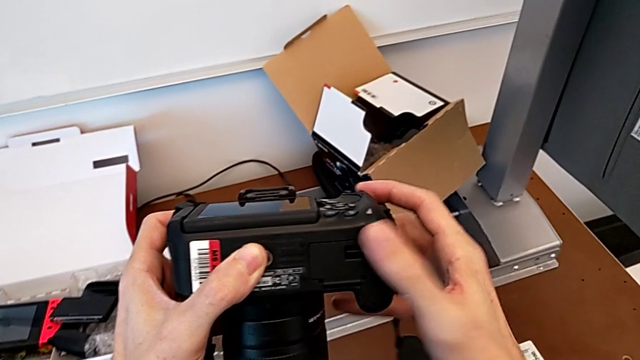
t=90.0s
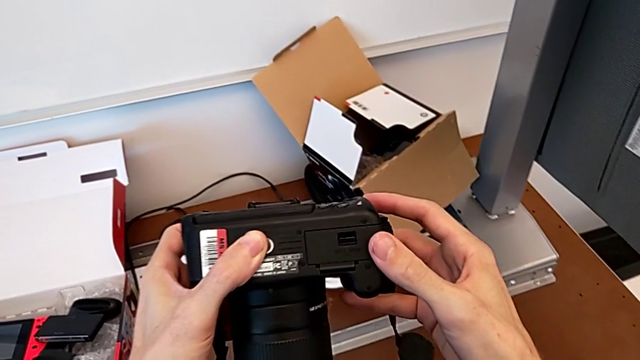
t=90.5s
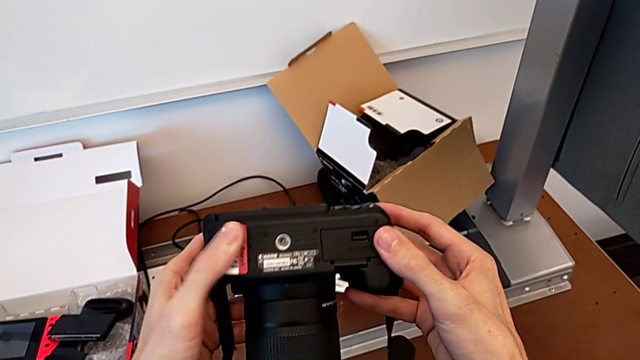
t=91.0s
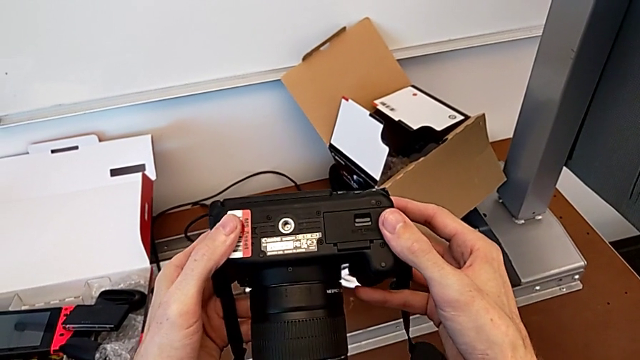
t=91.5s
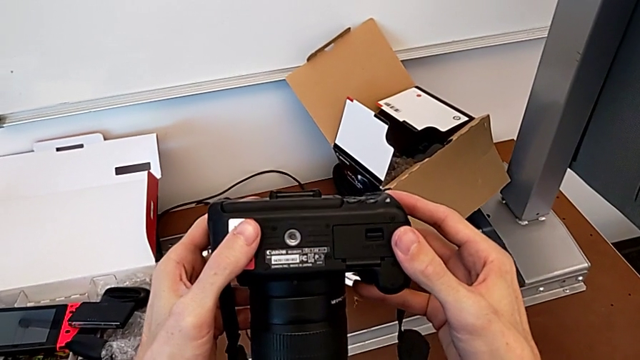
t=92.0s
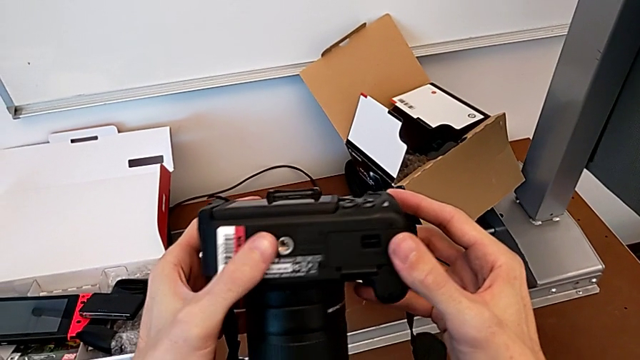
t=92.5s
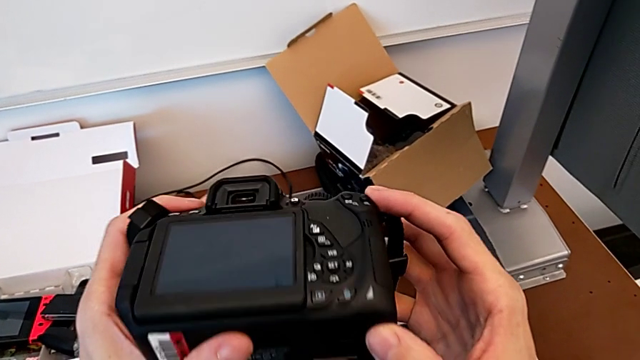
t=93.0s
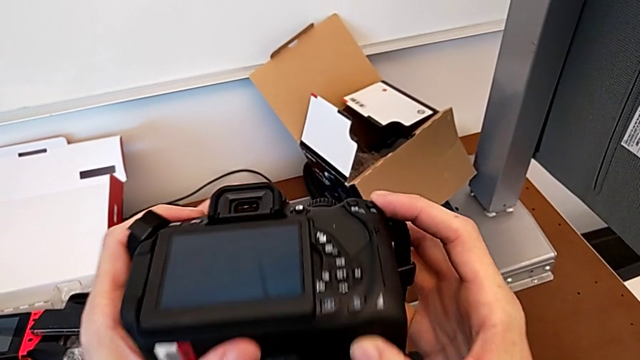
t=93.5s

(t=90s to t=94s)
The camera wearer is changing the battery regularly. They inspect the DSLR.

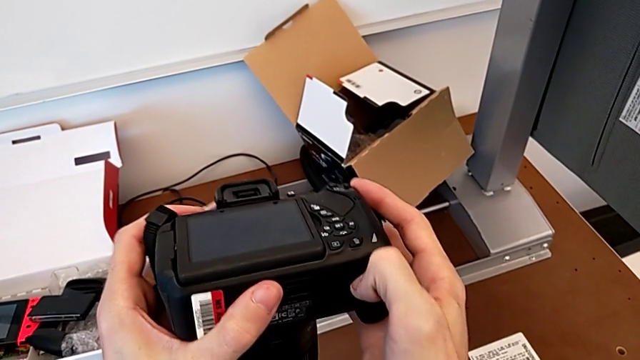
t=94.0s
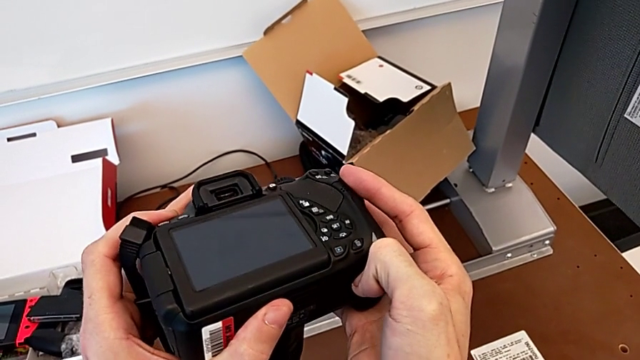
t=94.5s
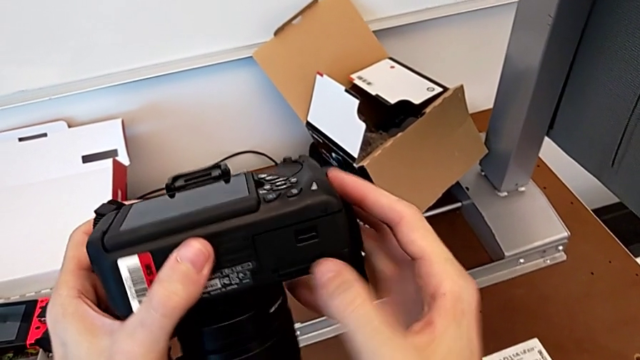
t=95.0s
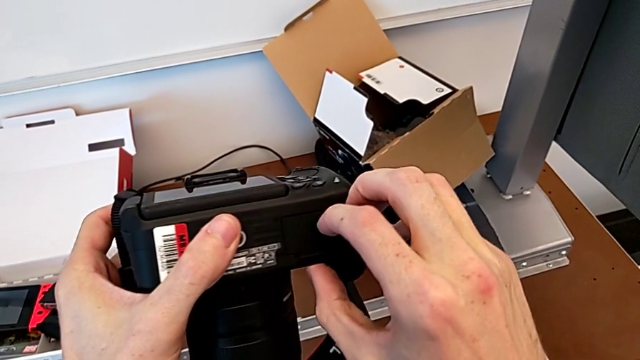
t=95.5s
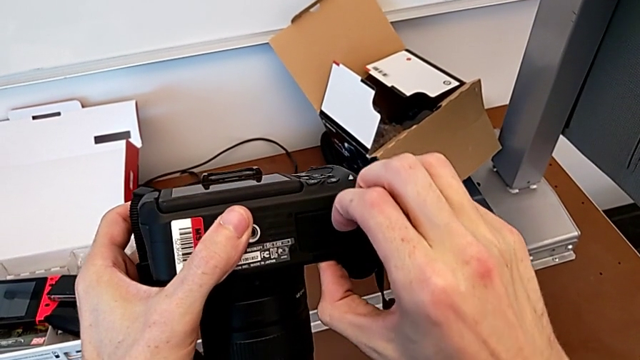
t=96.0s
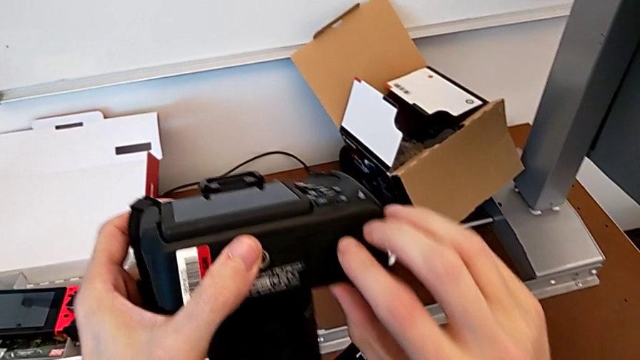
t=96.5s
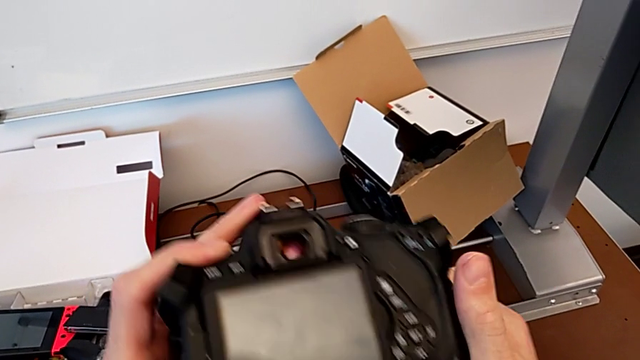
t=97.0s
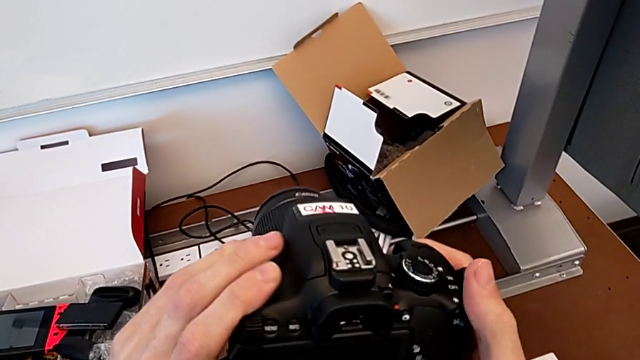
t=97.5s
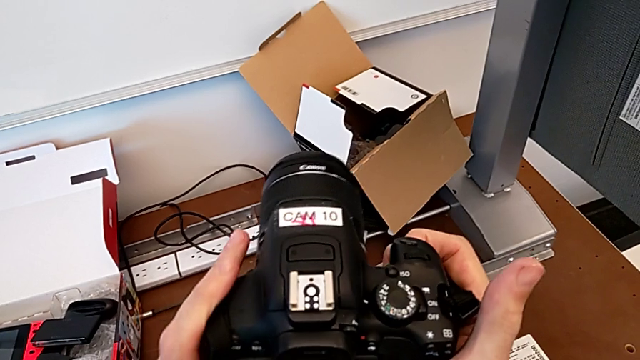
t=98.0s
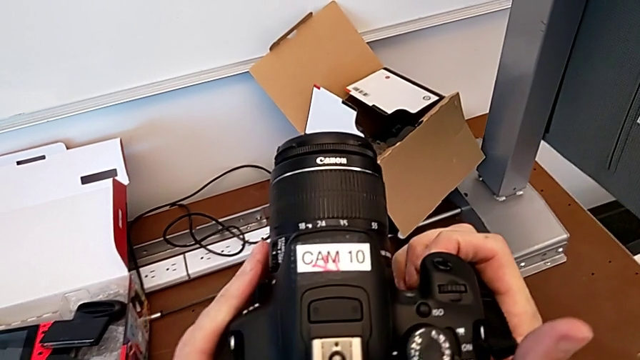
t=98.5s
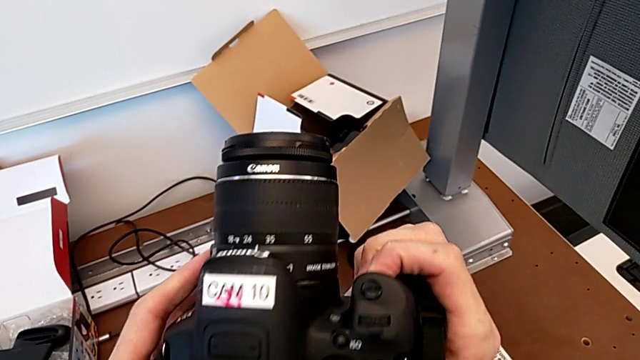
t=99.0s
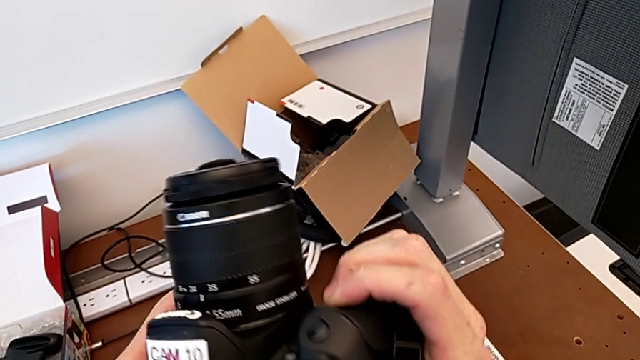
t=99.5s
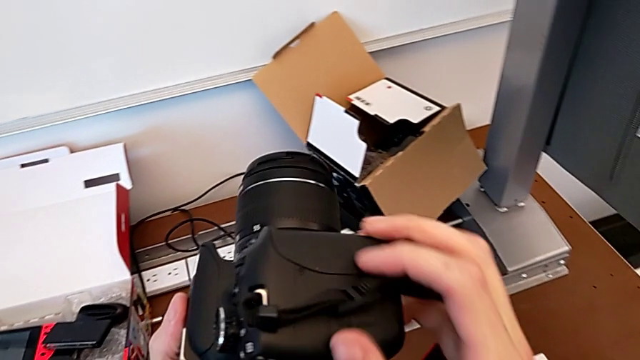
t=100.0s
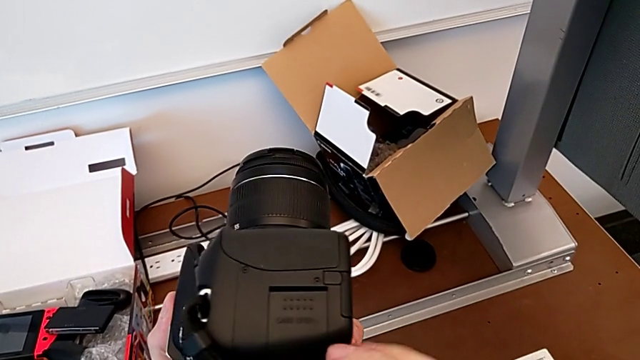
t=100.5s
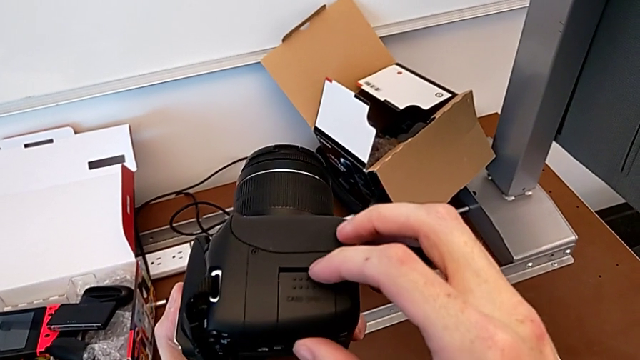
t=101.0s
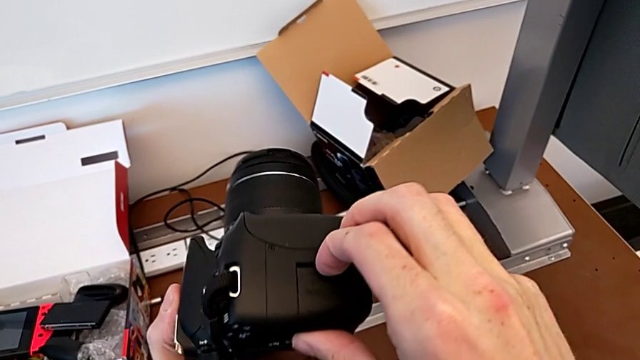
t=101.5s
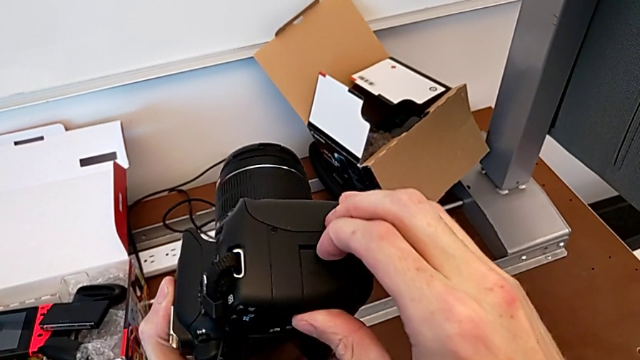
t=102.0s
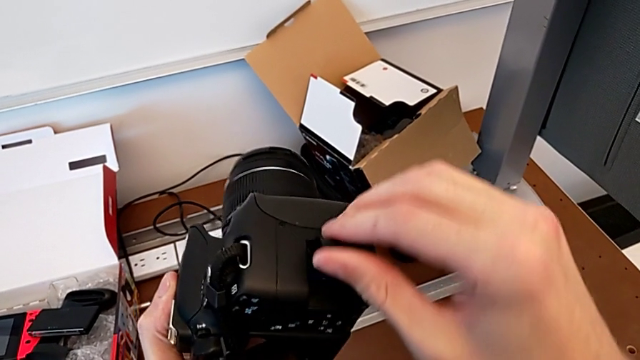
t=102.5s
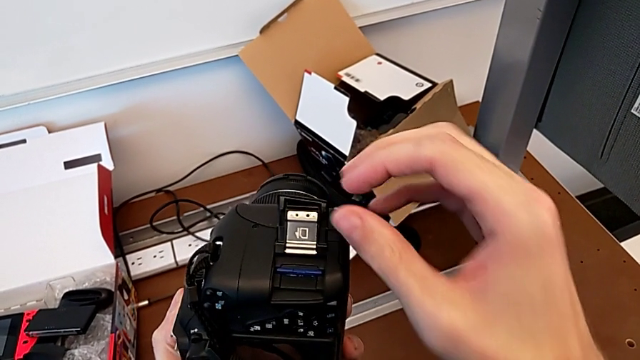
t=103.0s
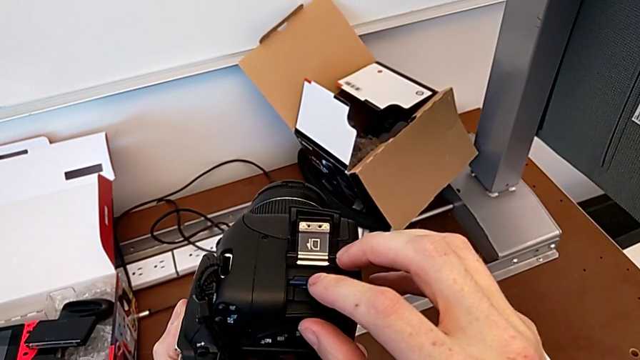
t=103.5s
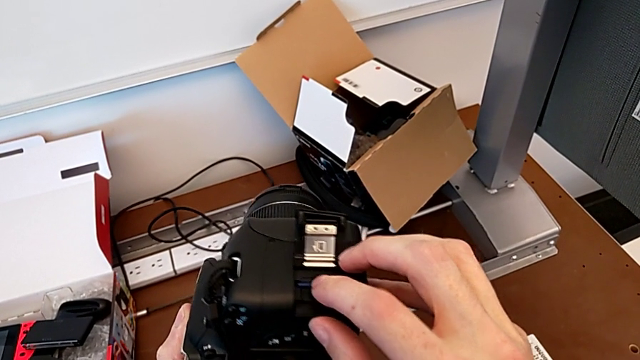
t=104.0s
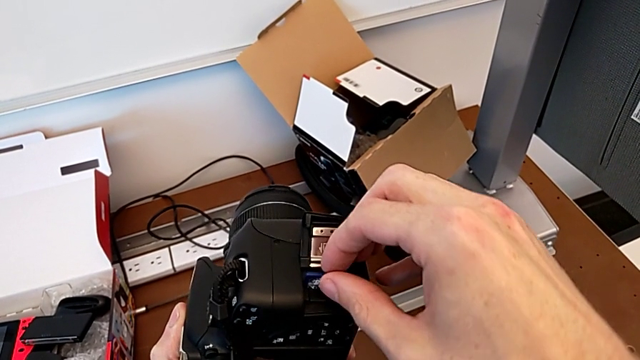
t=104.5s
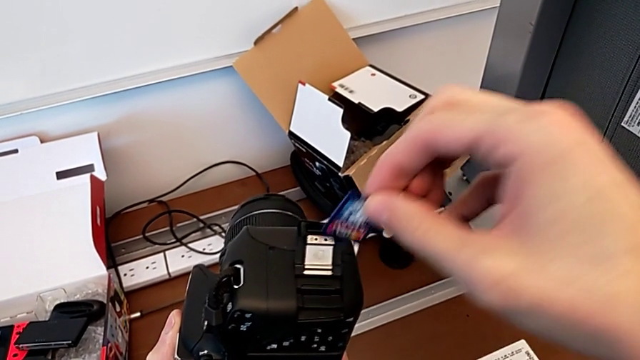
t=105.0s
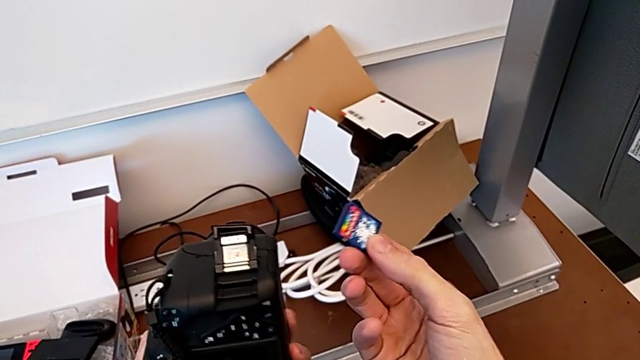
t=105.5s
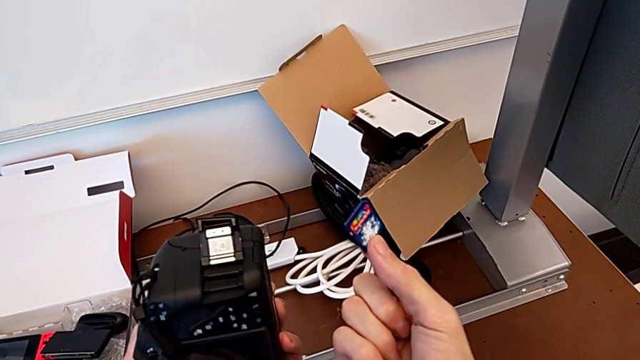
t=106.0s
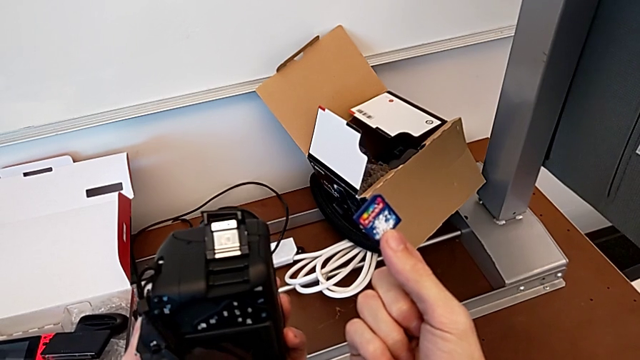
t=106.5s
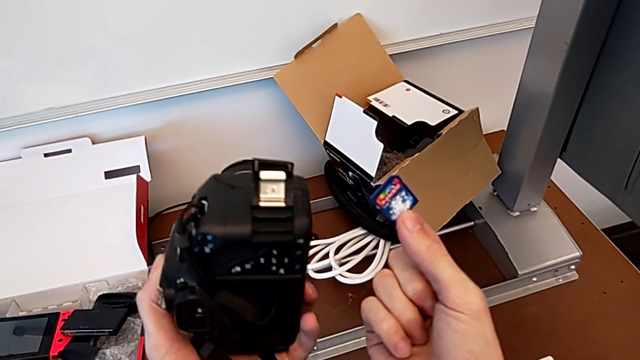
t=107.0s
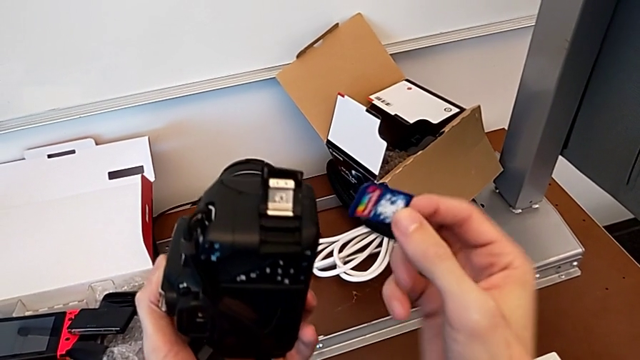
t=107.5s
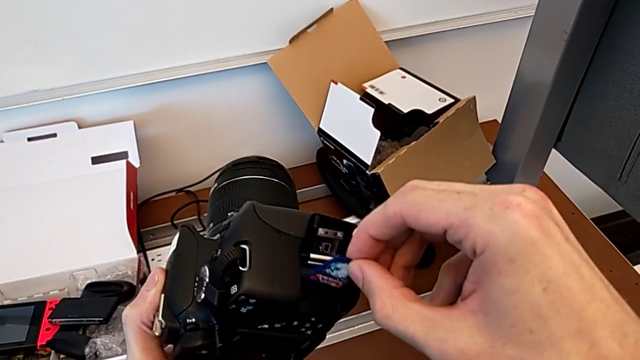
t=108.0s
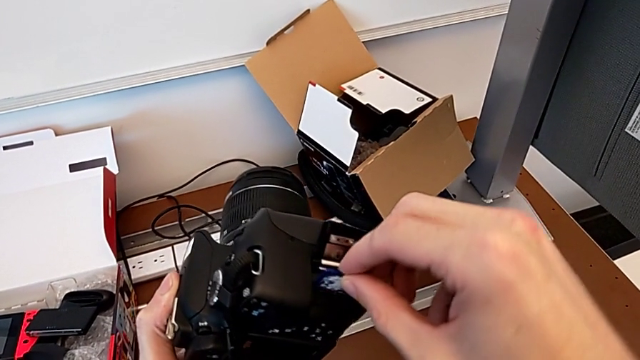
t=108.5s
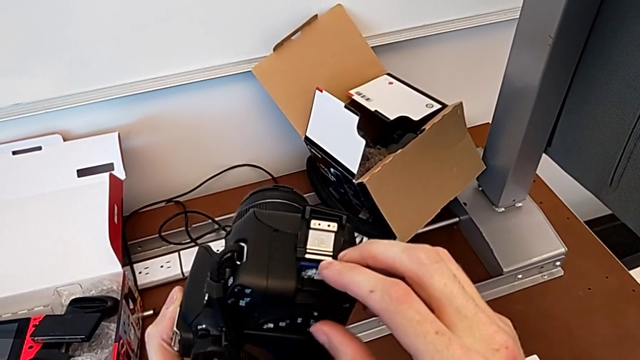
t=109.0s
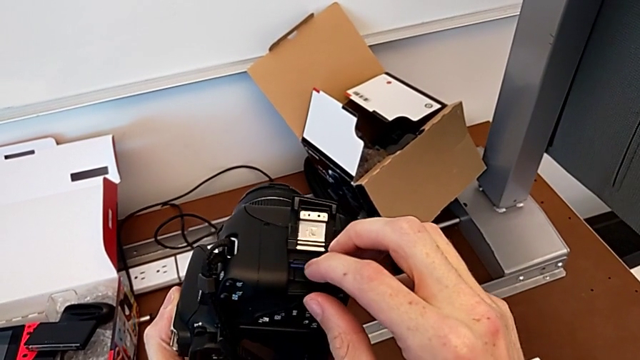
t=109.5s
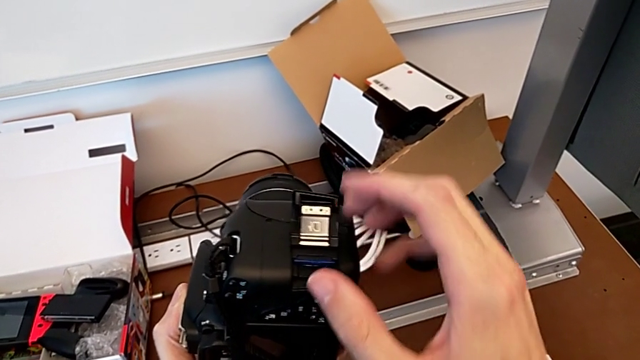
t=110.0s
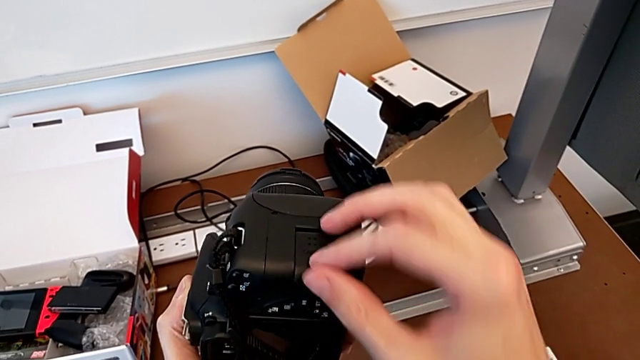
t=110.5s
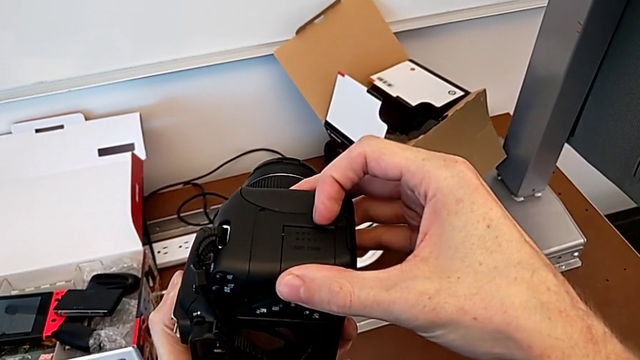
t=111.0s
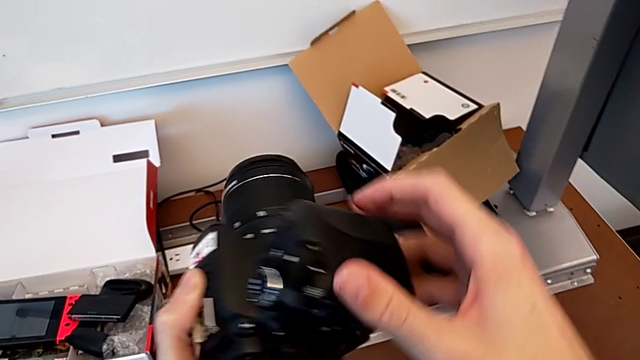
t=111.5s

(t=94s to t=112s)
The camera wearer changes the SD card. They wrongly open the battery door, close it, inspect the DSLR, open the SD slot, push the SD card, withdraw it, insert it, push it and close the SD slot.
